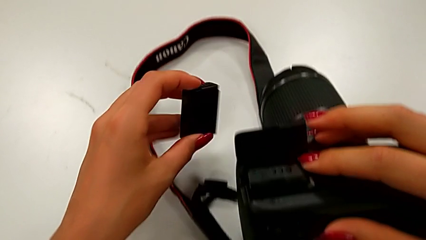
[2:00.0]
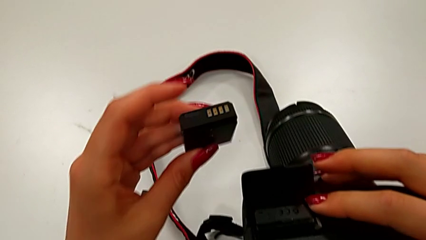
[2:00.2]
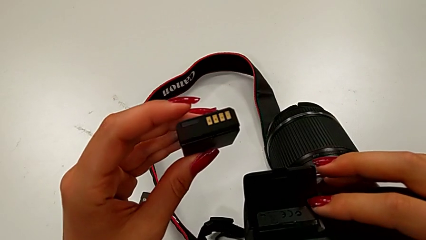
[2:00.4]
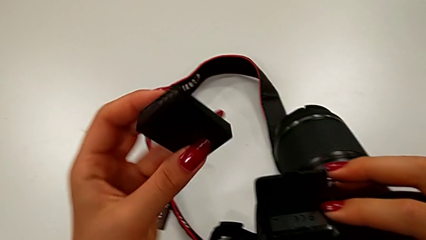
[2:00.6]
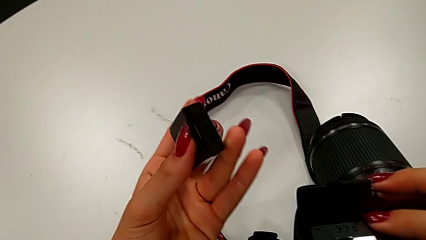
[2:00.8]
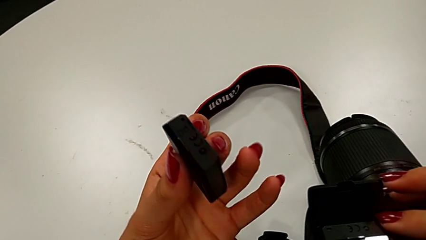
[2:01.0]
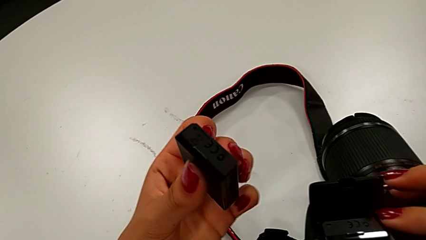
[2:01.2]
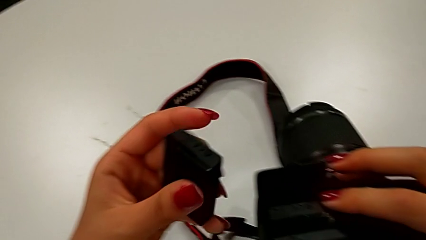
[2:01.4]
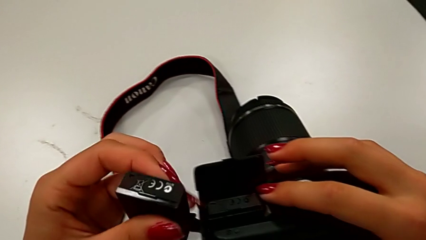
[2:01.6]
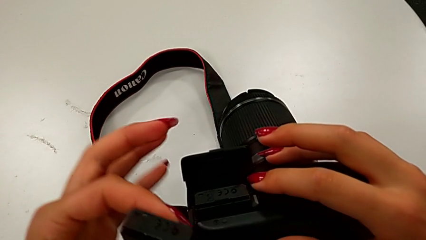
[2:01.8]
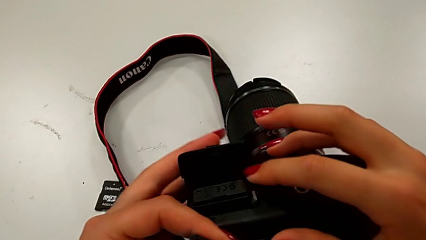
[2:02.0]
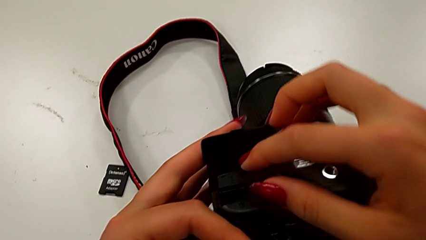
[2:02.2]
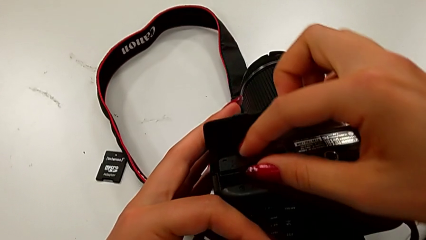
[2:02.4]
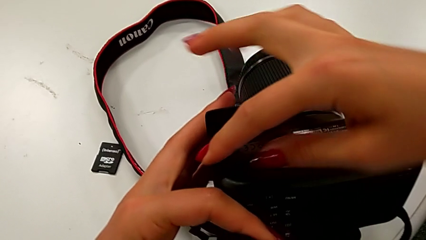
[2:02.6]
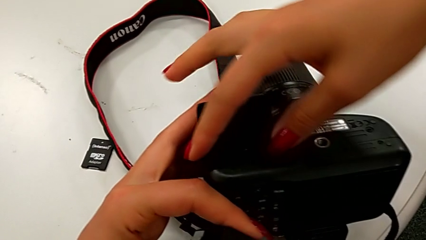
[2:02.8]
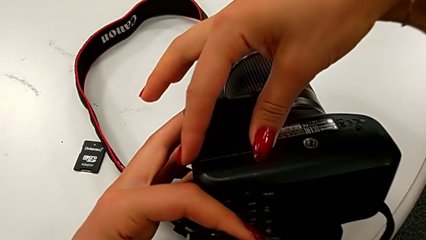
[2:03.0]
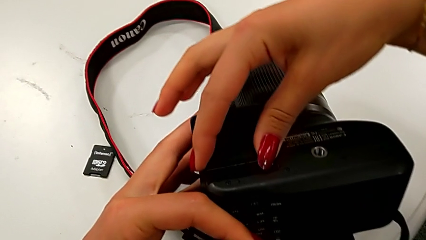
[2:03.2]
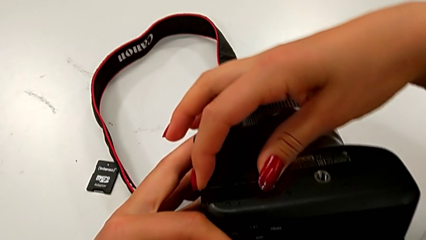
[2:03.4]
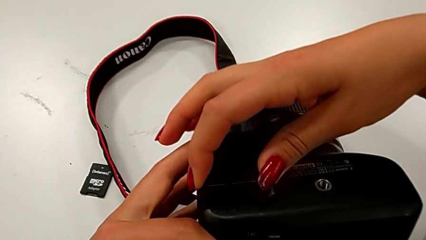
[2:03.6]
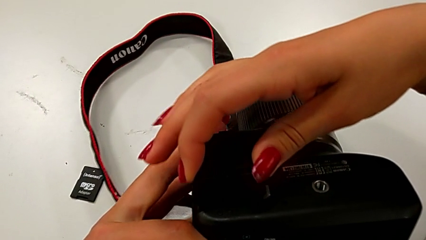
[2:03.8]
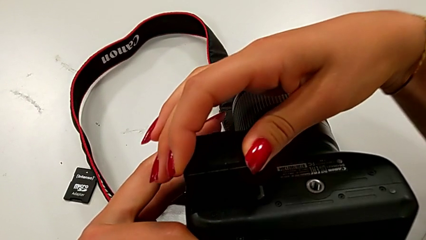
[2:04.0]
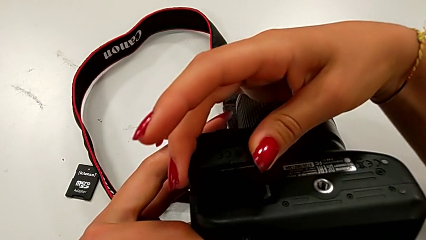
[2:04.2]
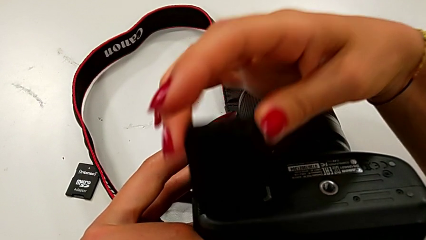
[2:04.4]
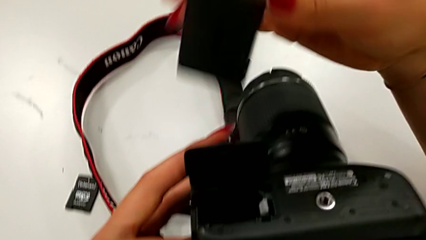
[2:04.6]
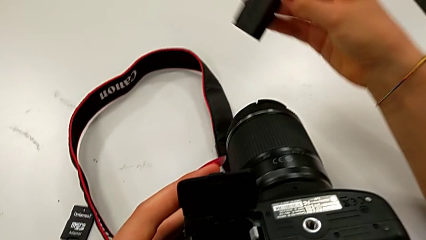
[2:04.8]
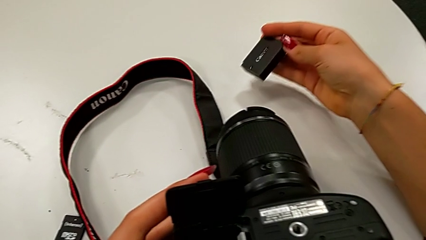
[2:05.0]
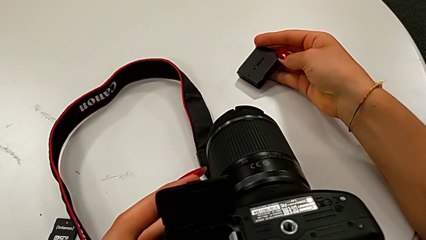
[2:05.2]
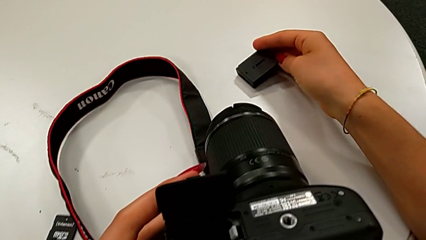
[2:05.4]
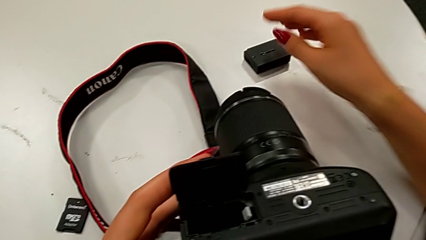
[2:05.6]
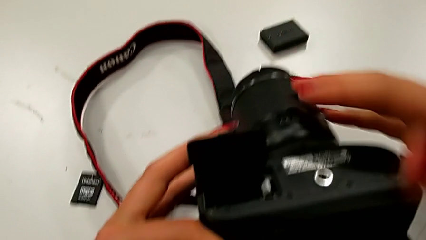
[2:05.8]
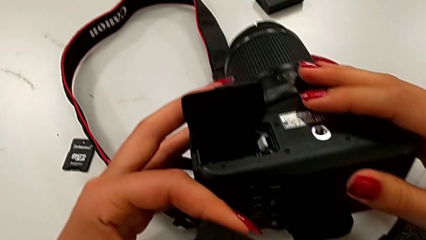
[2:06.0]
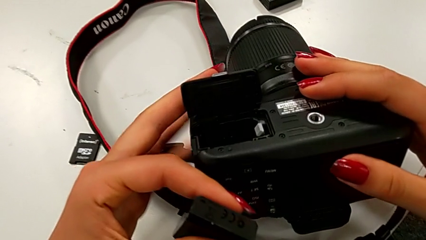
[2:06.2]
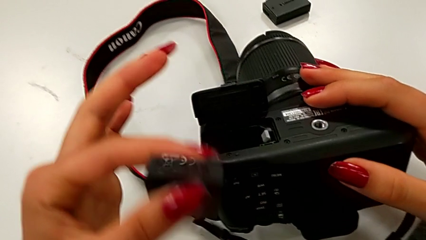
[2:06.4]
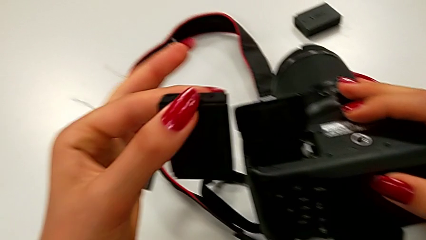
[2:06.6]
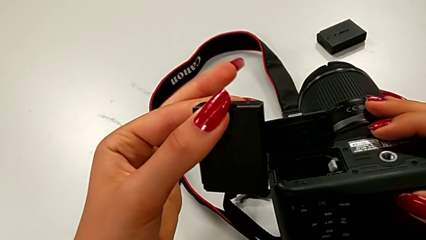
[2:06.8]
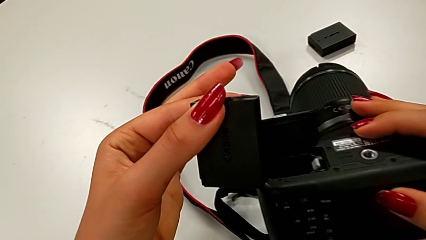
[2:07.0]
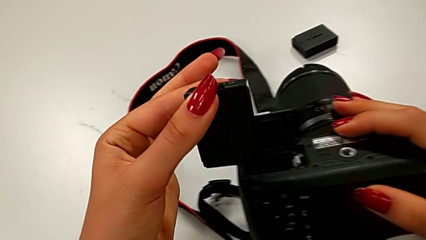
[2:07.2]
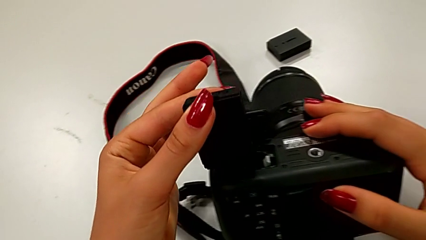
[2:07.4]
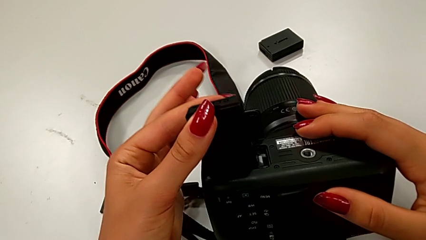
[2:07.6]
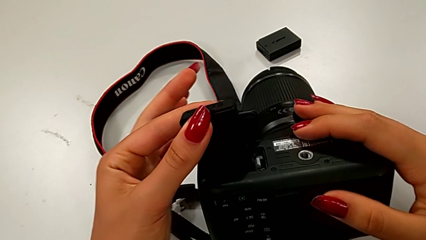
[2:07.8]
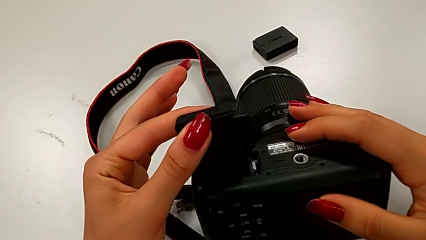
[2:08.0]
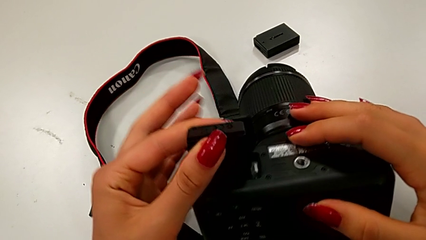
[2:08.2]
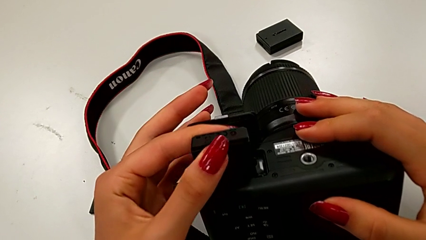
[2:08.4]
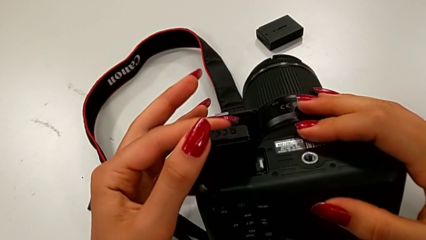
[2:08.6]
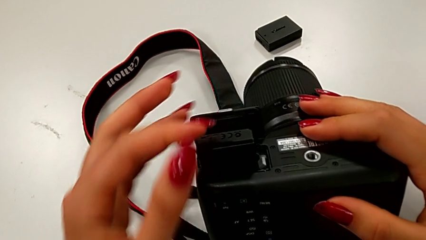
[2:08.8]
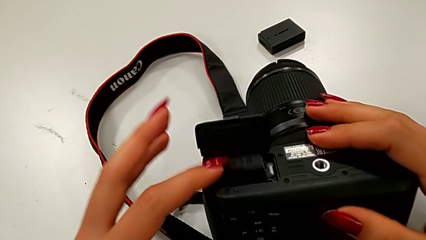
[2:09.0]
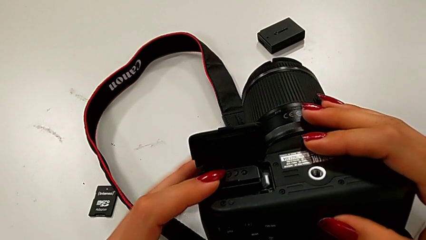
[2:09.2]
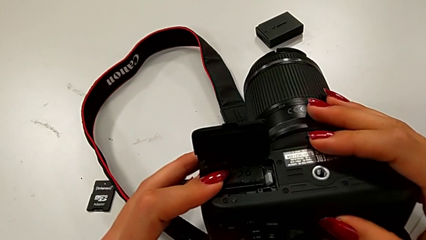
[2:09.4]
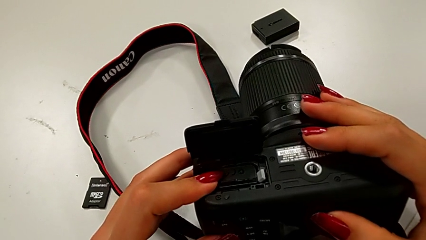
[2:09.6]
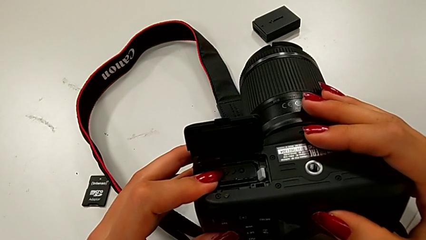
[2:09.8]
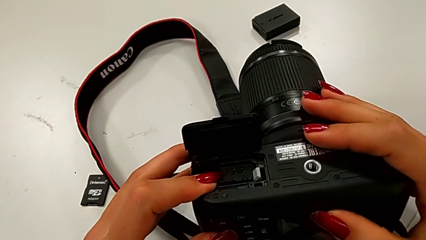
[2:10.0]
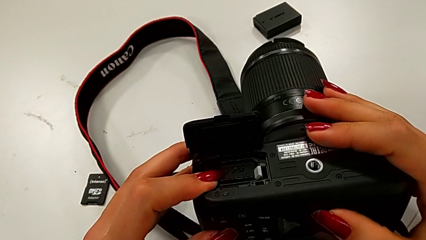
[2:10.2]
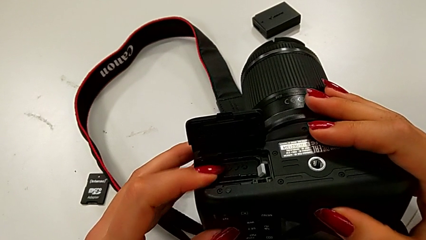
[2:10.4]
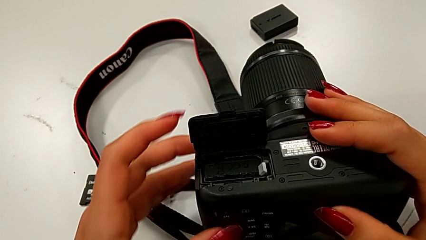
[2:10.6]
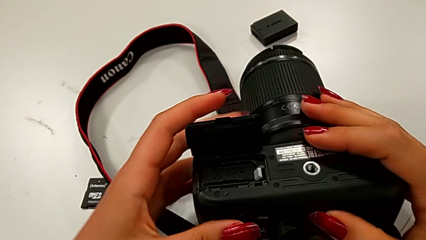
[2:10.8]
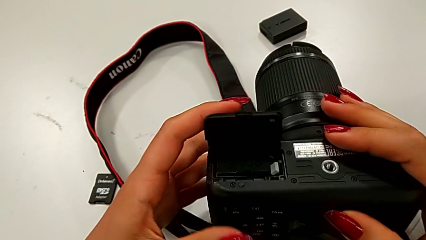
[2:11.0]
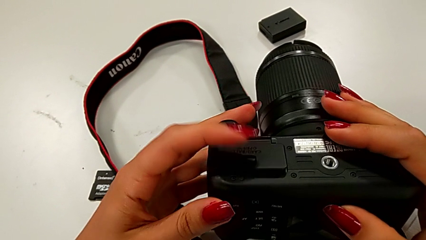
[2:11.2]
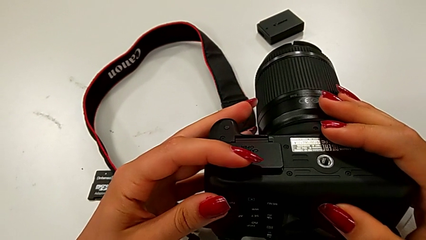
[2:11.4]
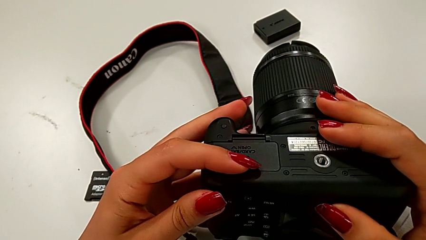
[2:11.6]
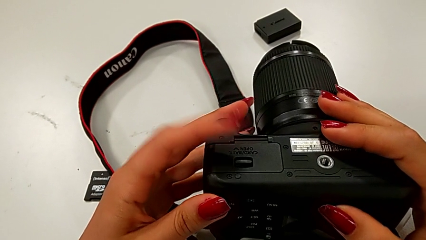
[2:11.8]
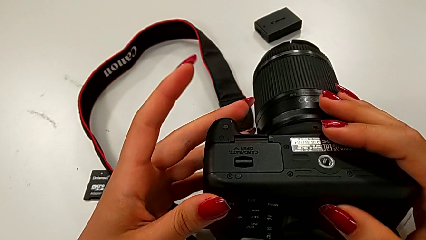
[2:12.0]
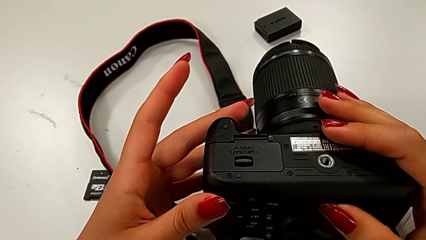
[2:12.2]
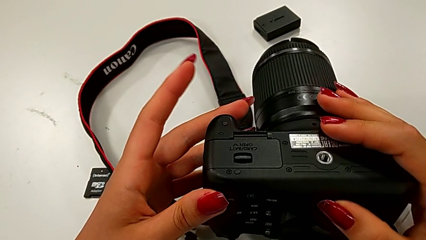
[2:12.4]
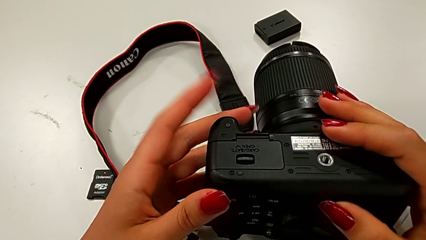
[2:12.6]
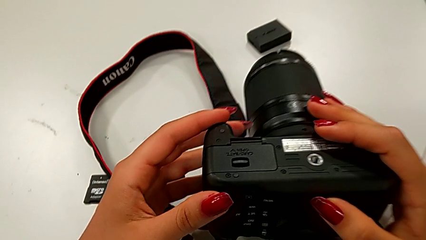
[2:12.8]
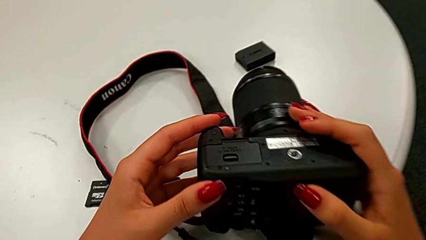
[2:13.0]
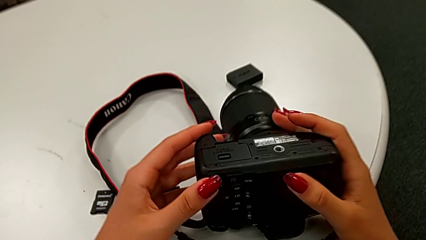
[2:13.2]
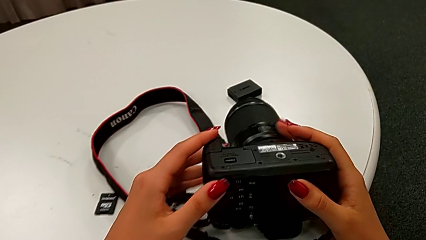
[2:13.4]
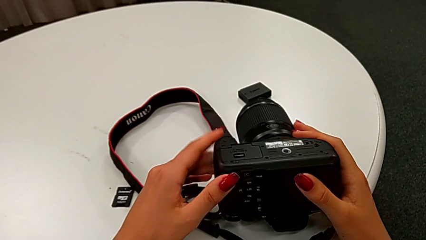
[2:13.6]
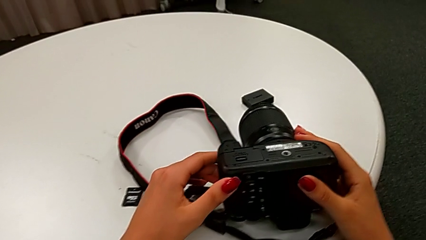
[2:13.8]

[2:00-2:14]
The camera wearer is exchanging their DSLR's battery. They inspect the new battery, withdraw the old battery, insert the battery, push the new battery and close the battery door.

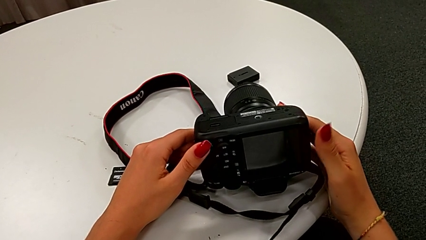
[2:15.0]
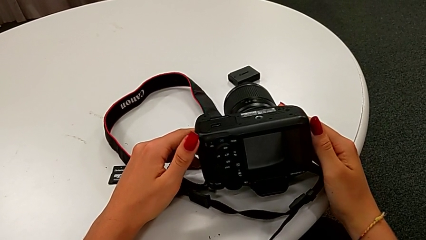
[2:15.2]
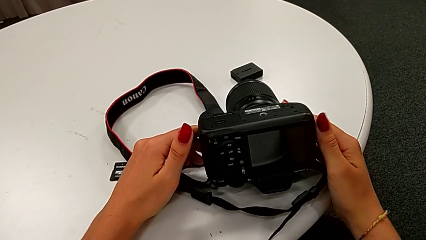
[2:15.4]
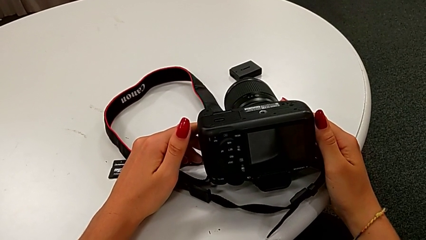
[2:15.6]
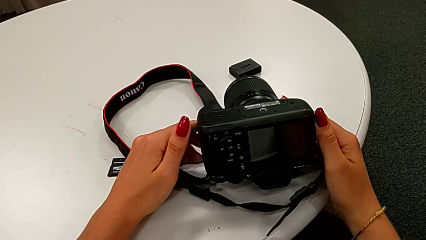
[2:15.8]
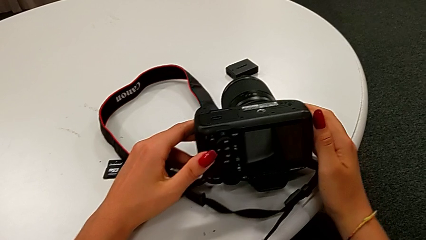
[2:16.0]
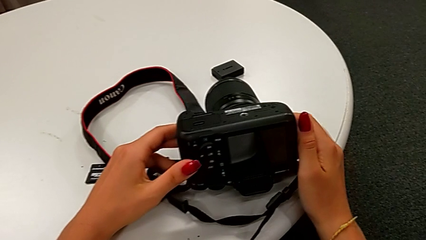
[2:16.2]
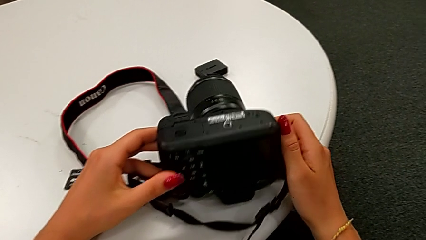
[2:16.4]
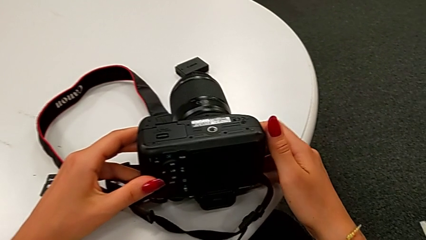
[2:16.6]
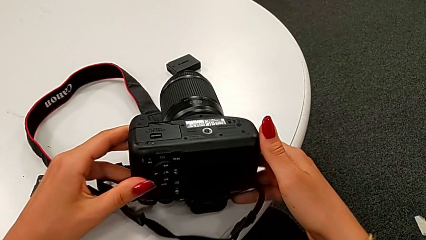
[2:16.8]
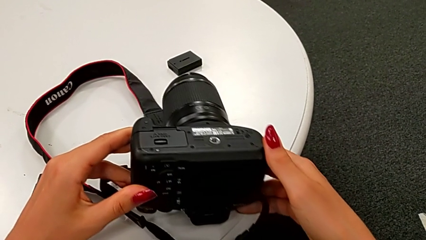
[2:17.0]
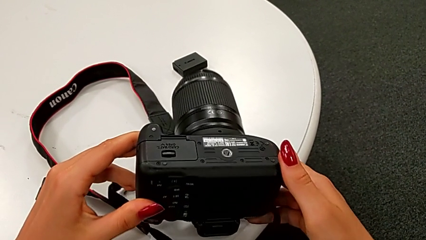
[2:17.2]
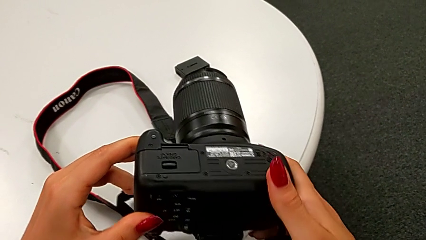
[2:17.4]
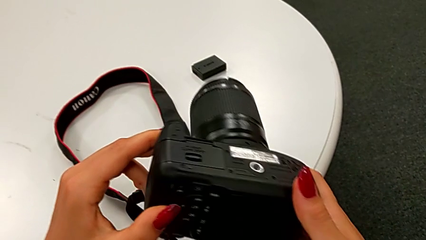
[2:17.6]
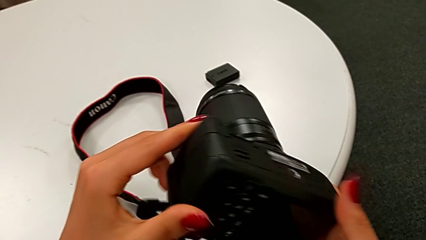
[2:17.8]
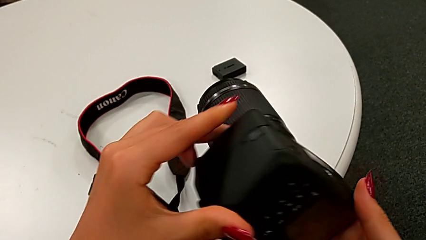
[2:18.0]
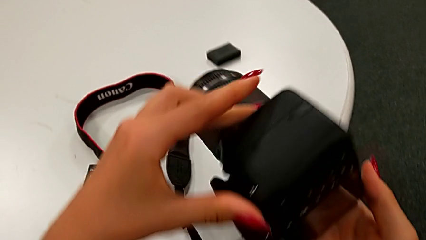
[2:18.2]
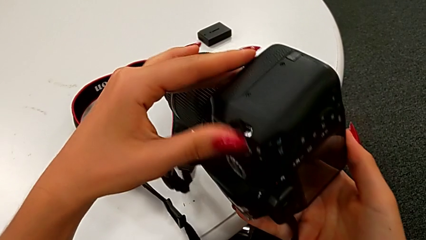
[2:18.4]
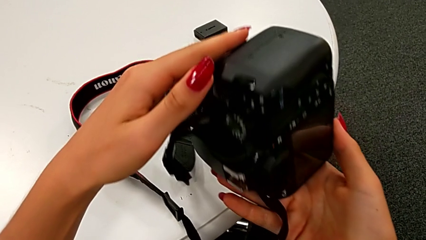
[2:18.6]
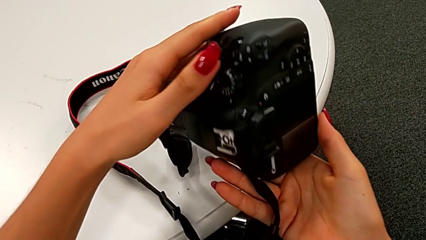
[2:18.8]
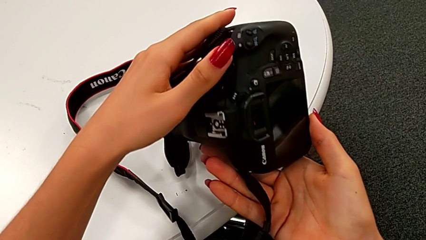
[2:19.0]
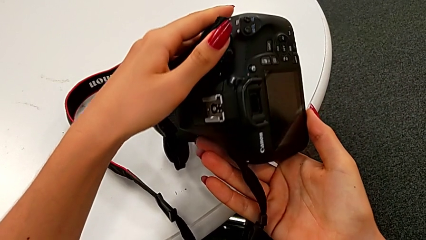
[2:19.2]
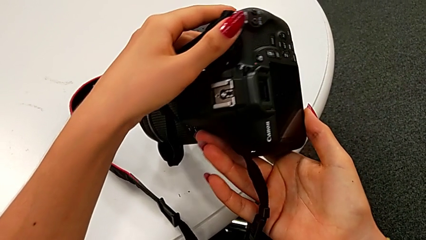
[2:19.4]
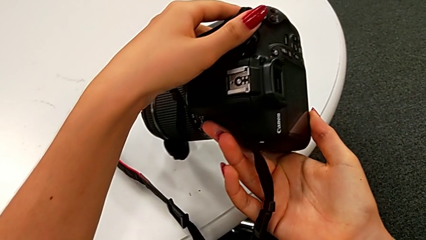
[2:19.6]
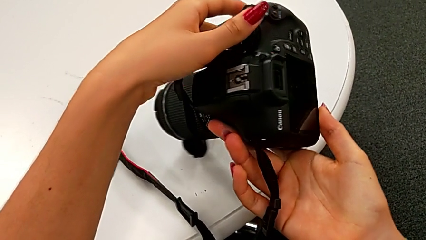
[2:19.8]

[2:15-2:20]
The camera wearer is swapping the SD card for the DSLR. They hold the DSLR and begin to inspect the DSLR.
